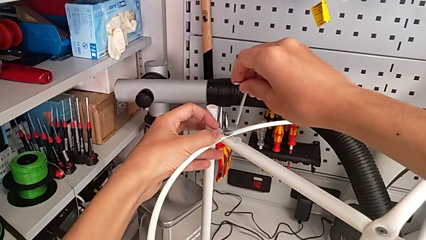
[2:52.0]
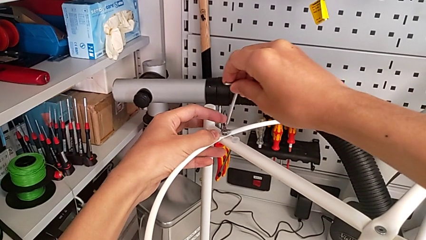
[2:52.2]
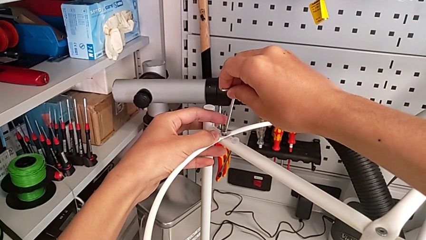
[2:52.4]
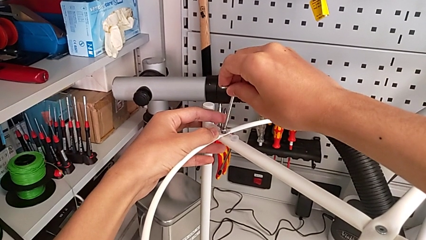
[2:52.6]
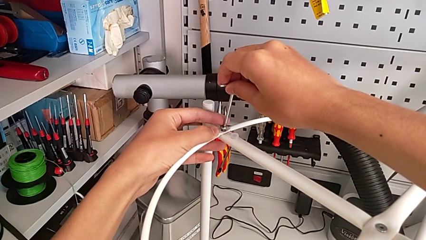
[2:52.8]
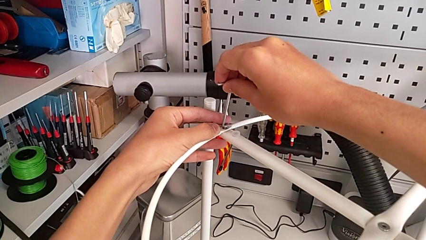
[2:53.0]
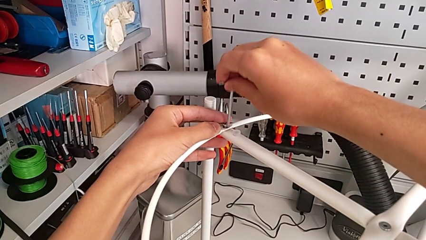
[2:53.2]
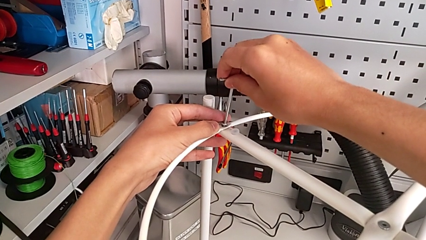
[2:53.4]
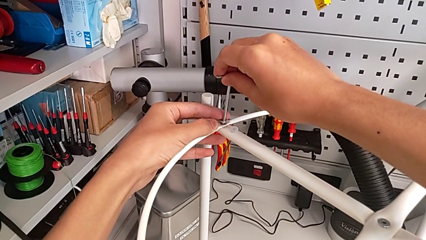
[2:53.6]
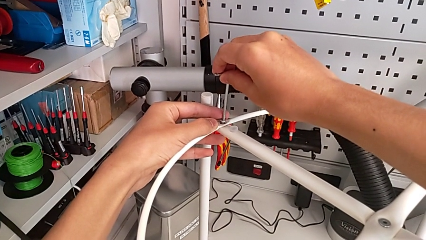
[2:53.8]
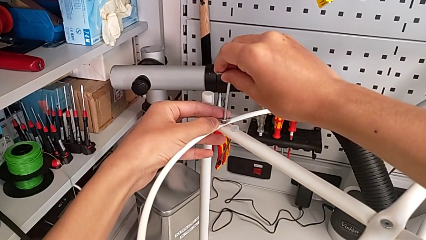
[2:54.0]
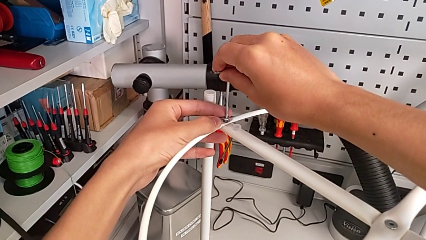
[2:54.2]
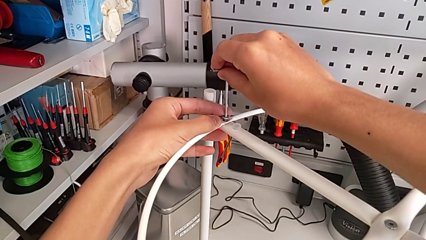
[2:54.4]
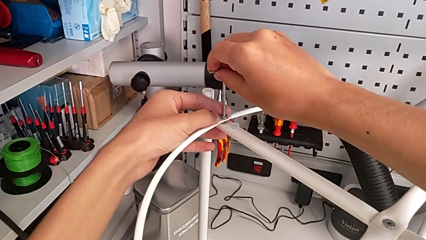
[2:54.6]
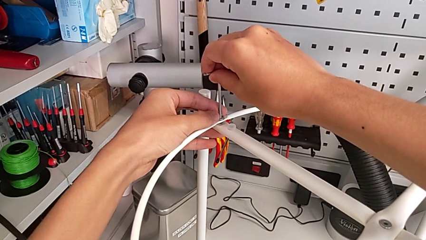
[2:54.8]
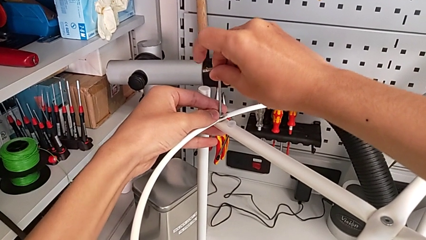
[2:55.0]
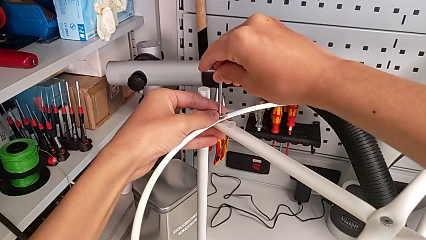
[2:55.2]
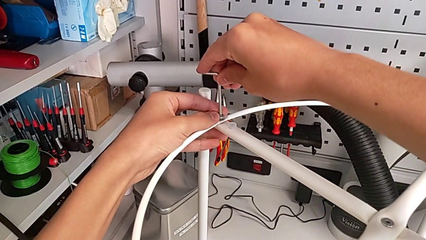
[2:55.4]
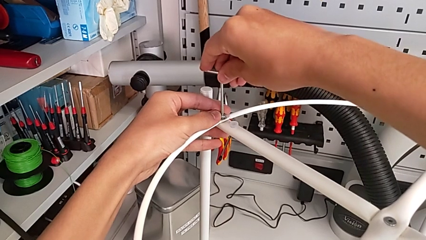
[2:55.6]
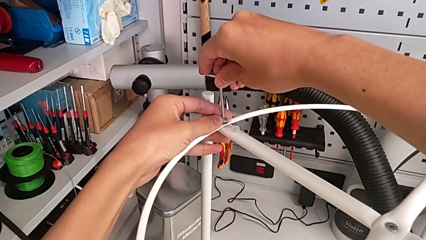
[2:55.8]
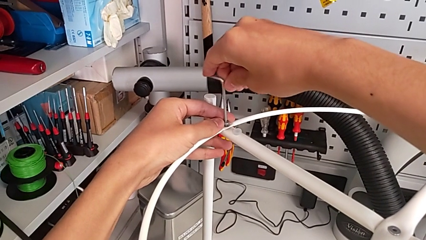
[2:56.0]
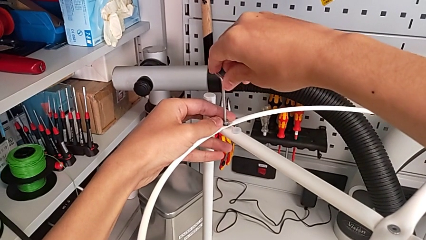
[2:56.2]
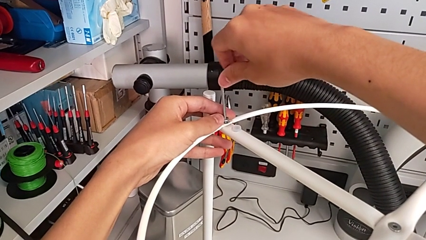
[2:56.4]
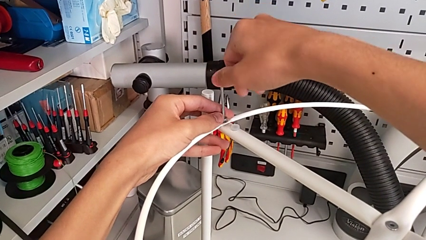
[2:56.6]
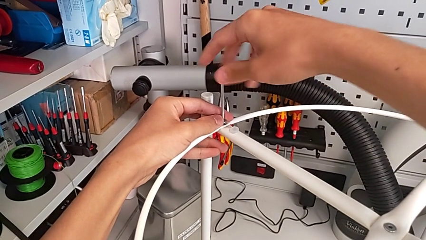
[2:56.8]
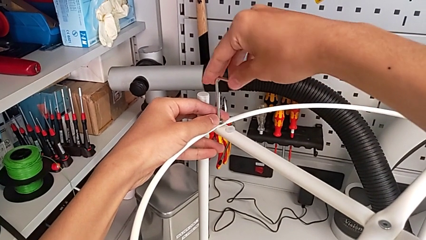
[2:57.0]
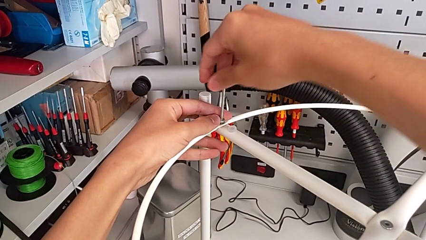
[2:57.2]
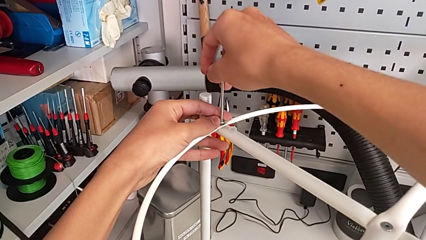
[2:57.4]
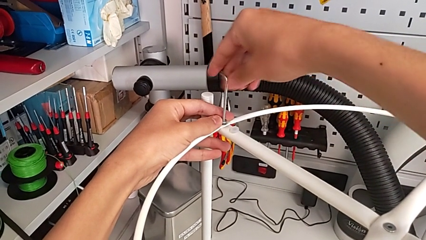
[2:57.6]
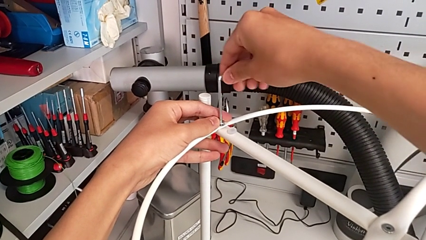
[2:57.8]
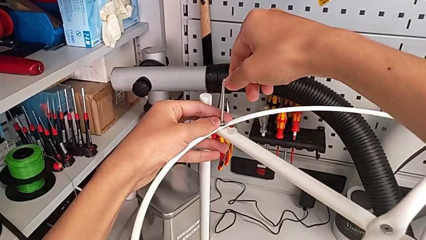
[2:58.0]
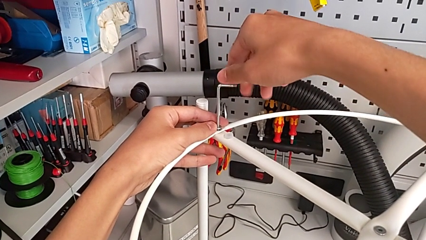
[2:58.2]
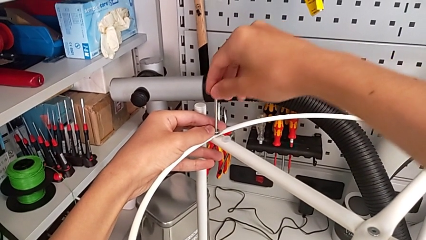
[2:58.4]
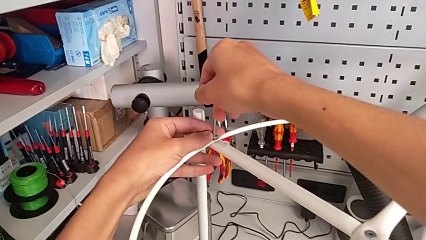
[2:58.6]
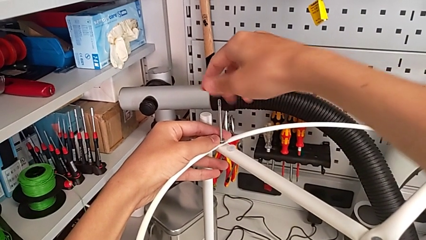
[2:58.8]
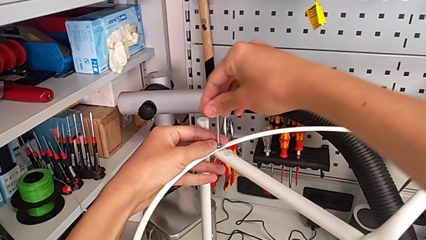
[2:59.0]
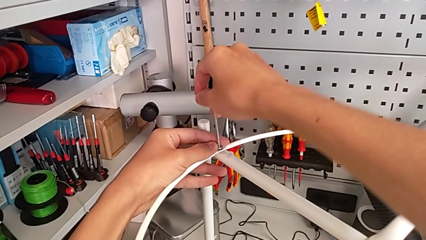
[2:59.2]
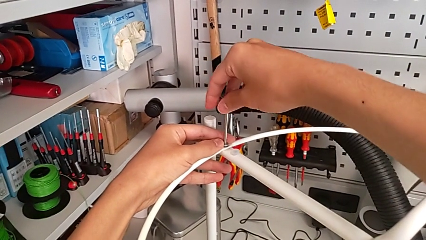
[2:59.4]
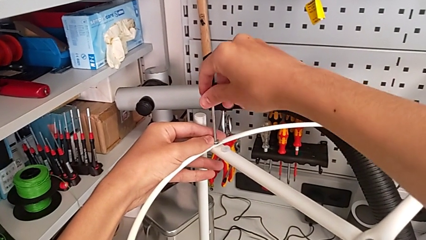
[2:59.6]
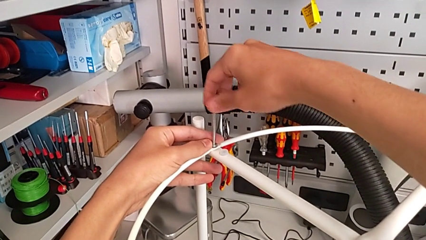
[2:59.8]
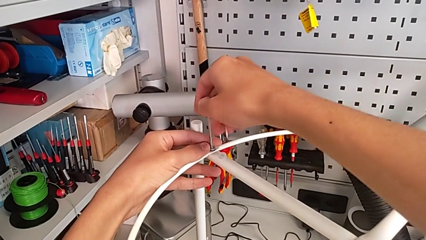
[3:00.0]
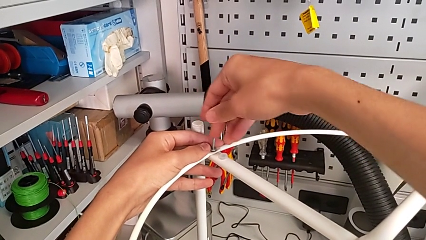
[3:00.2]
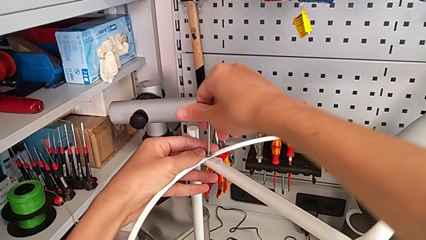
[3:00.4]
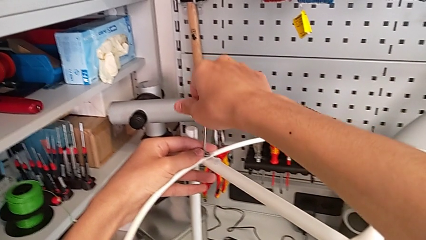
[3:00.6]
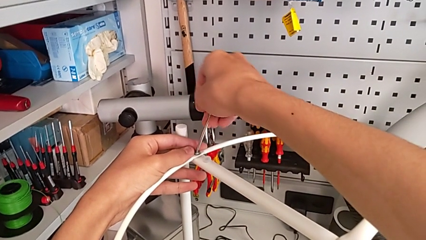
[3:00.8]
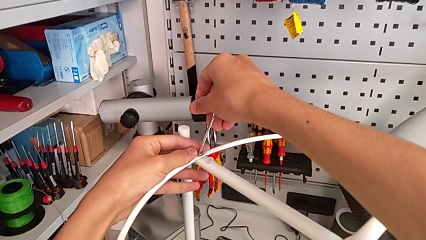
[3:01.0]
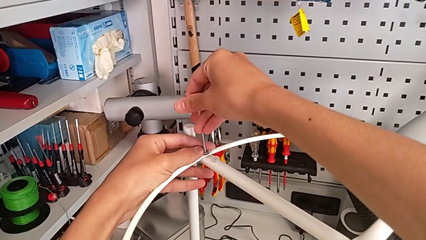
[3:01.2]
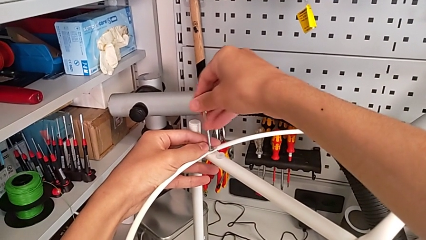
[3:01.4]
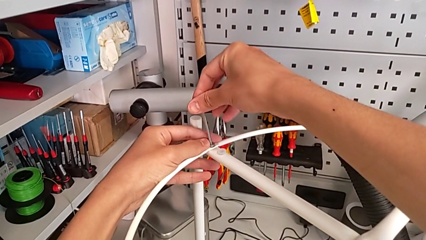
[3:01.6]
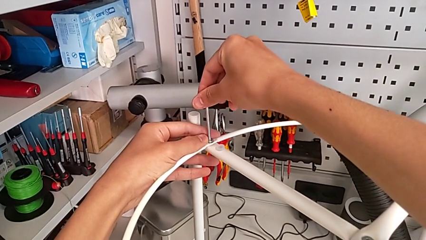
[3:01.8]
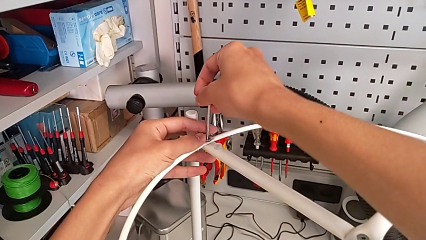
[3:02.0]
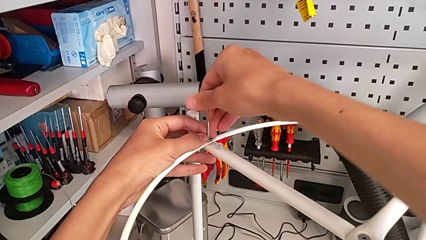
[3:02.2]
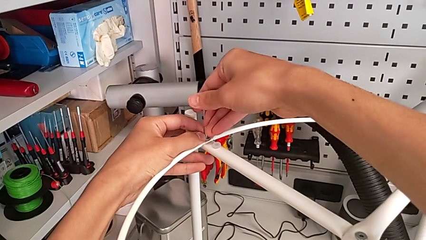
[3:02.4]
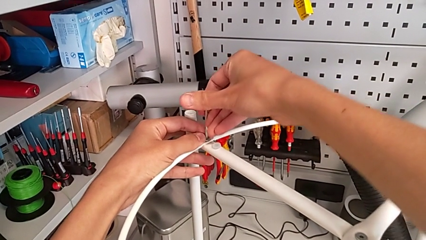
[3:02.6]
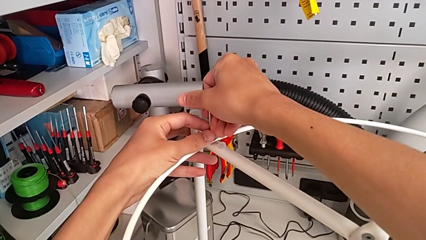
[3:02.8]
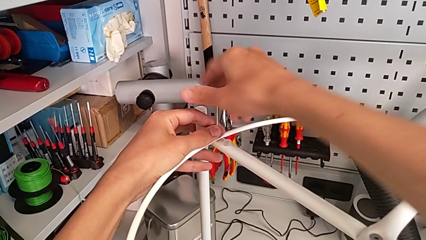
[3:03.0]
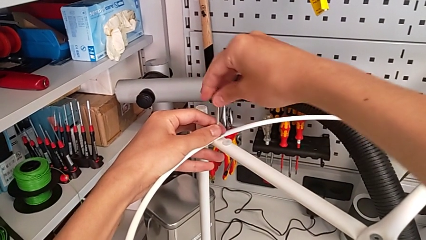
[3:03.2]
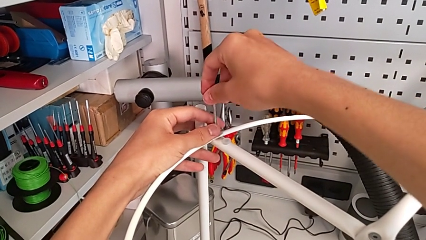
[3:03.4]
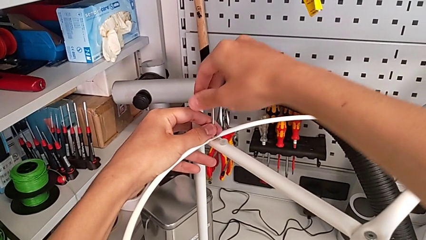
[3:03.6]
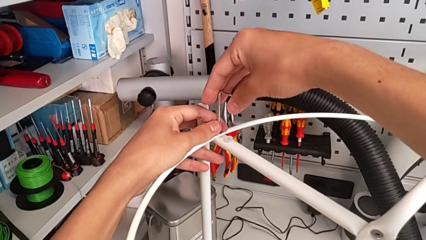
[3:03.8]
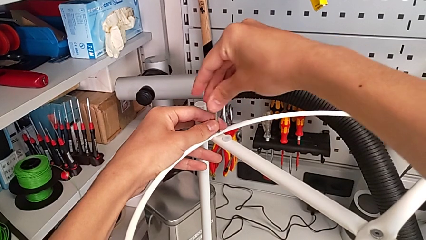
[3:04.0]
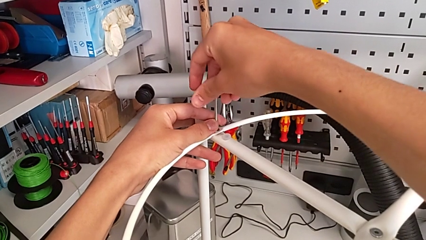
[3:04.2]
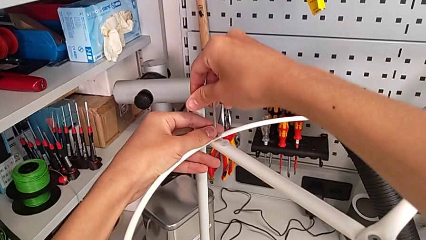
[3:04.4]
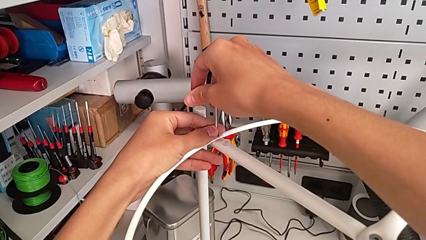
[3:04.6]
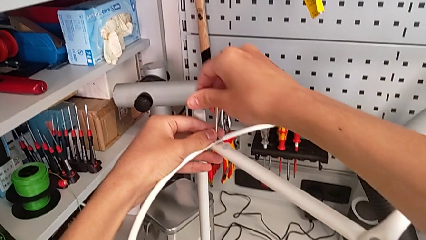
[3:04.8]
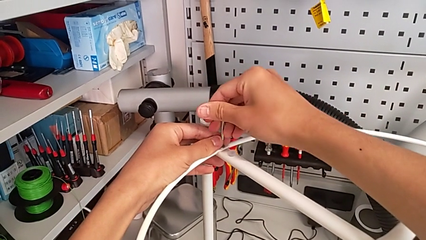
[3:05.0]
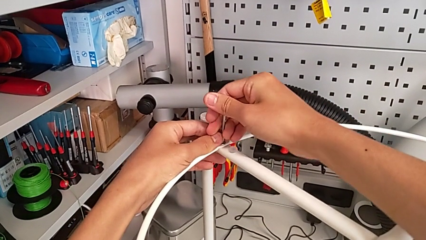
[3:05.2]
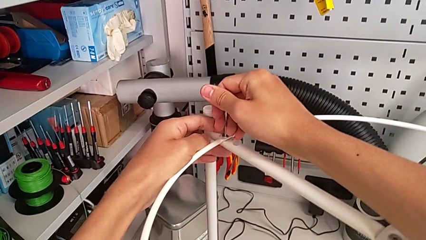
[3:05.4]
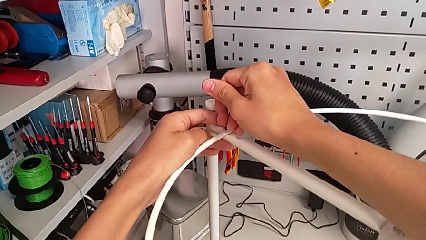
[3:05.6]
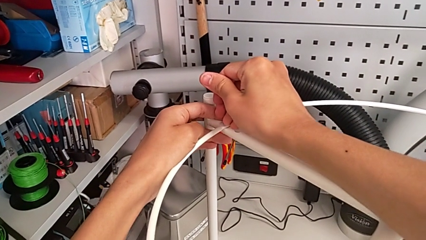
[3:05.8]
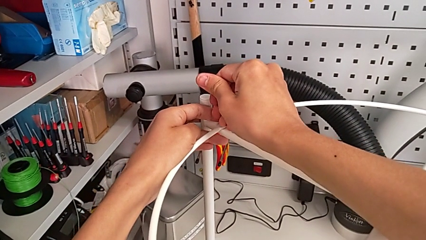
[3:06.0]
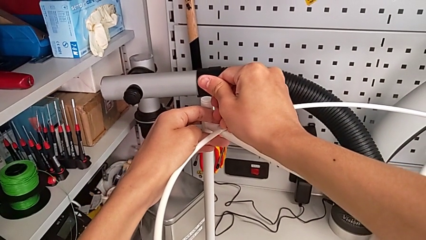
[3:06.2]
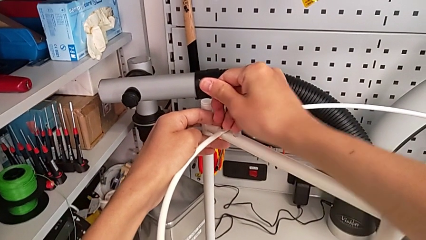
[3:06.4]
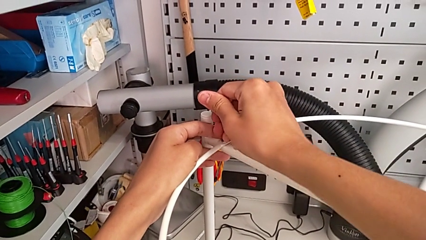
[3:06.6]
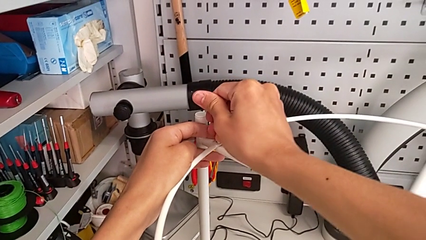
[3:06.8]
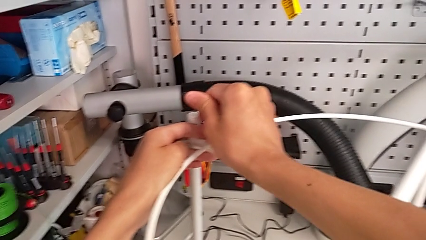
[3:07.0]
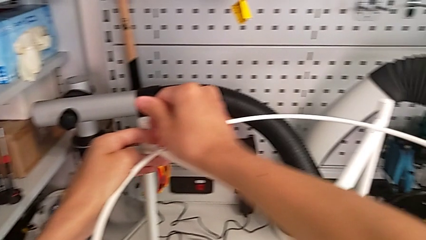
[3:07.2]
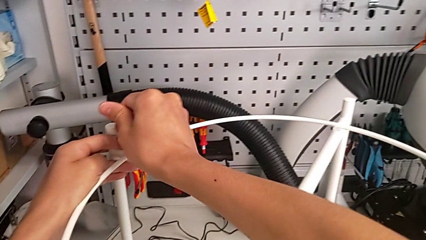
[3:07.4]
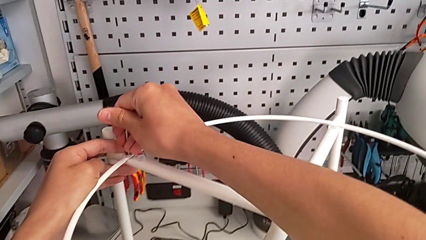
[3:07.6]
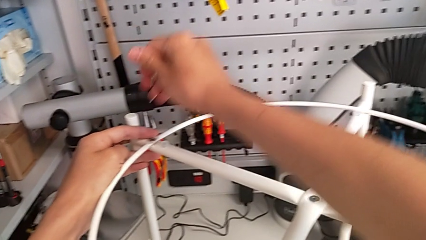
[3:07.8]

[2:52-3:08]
The camera wearer is assembling the circle onto the base. They insert the Allen wrench, screw the hex socket head and withdraw the Allen wrench.
